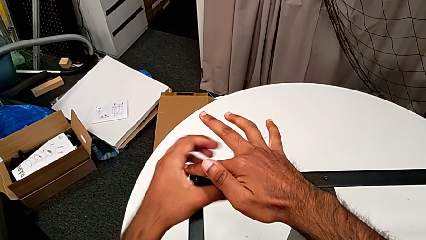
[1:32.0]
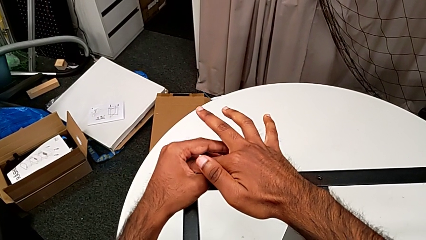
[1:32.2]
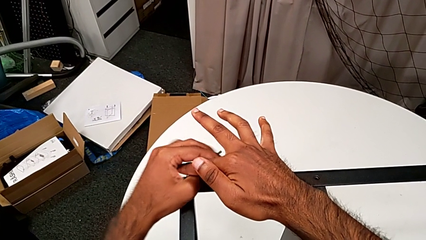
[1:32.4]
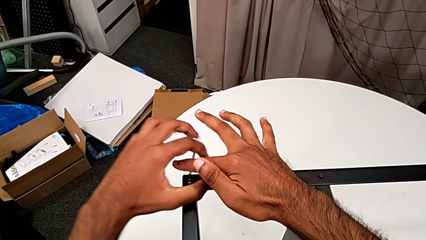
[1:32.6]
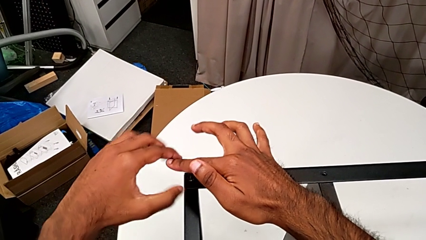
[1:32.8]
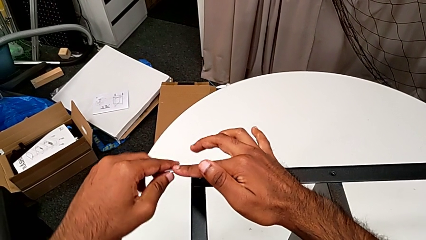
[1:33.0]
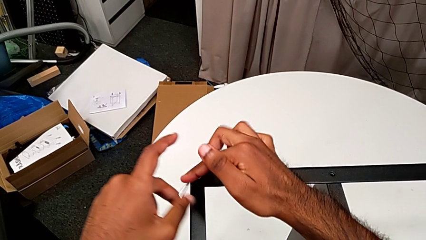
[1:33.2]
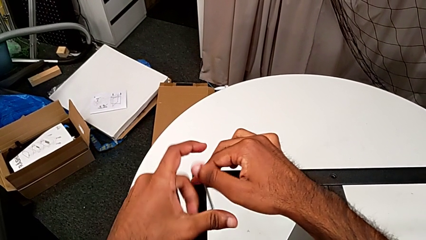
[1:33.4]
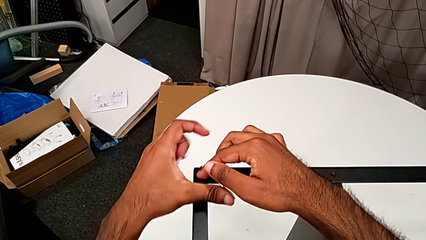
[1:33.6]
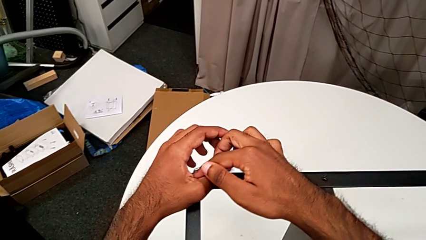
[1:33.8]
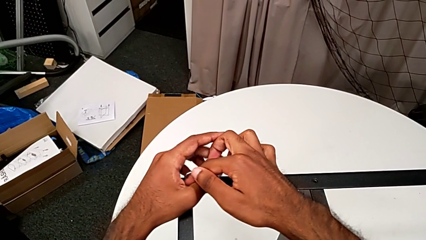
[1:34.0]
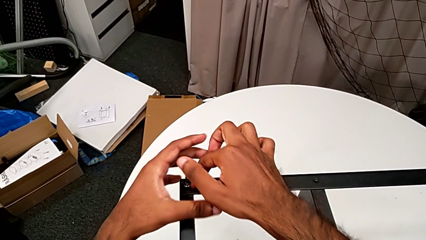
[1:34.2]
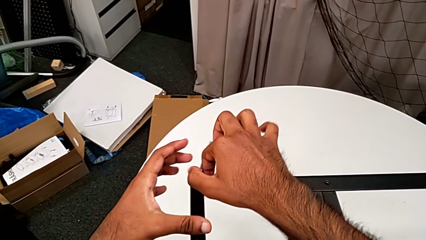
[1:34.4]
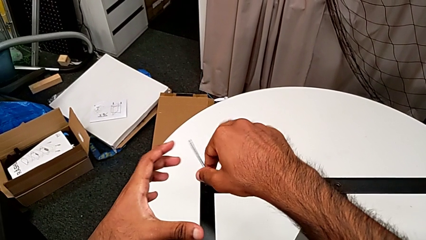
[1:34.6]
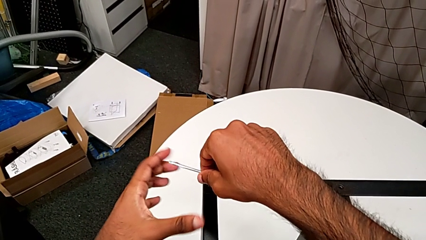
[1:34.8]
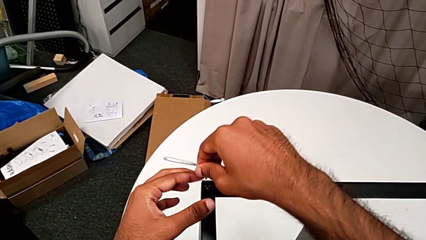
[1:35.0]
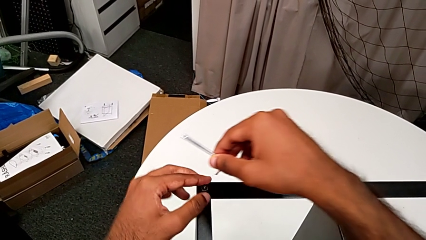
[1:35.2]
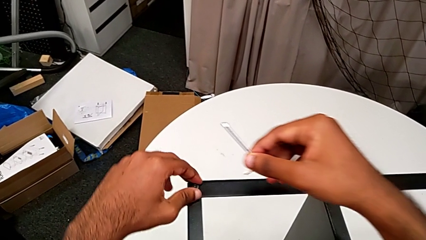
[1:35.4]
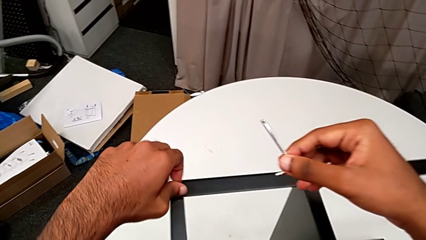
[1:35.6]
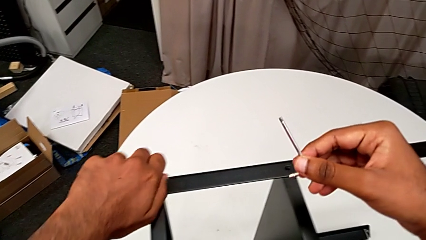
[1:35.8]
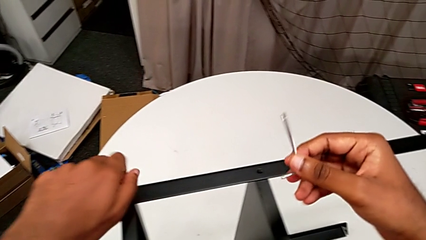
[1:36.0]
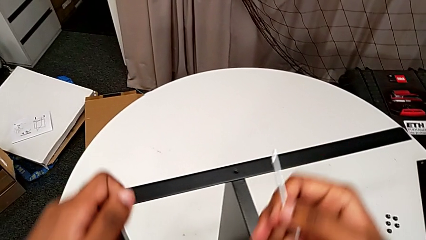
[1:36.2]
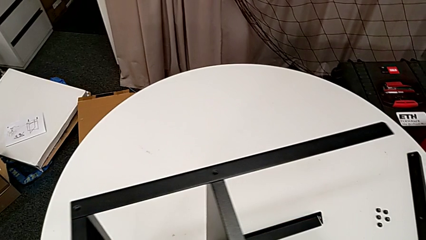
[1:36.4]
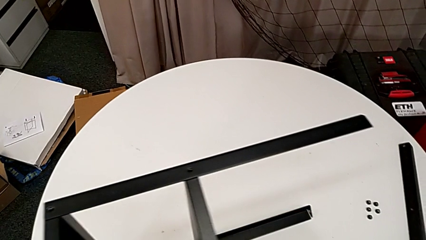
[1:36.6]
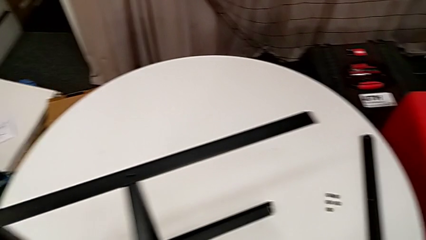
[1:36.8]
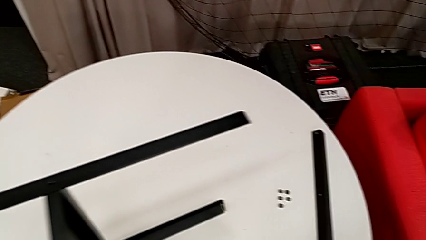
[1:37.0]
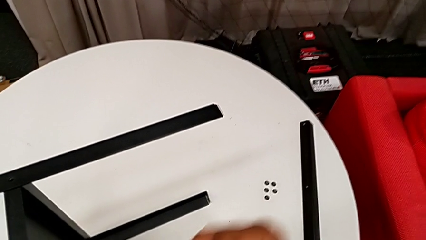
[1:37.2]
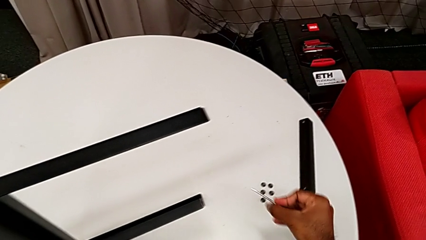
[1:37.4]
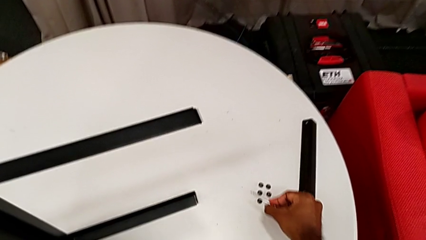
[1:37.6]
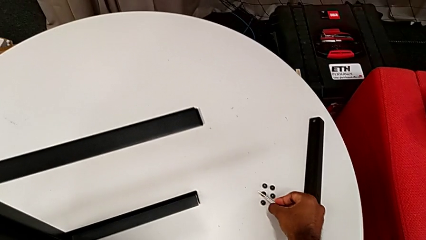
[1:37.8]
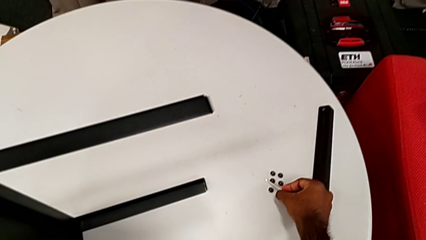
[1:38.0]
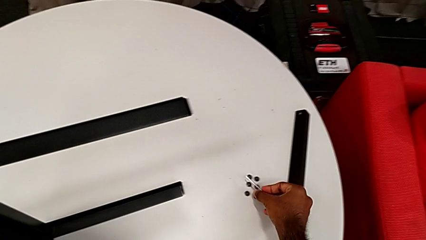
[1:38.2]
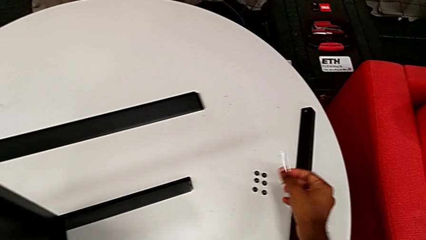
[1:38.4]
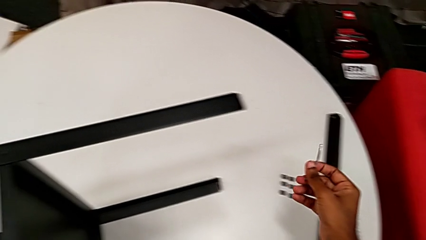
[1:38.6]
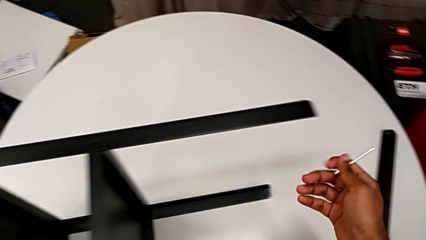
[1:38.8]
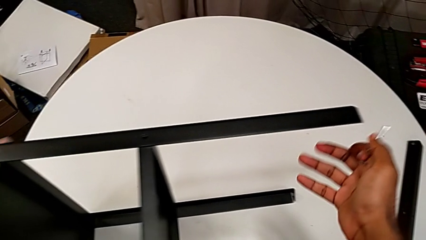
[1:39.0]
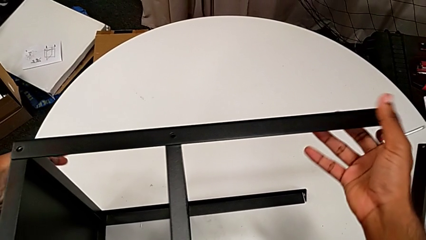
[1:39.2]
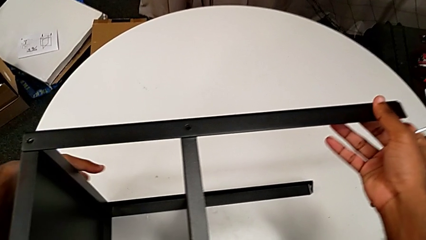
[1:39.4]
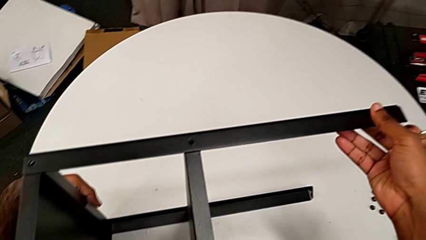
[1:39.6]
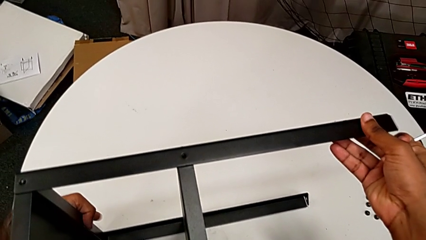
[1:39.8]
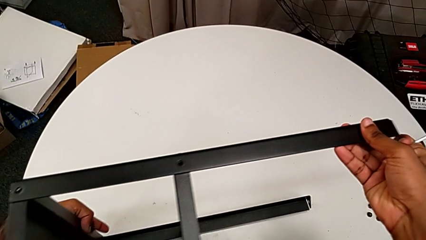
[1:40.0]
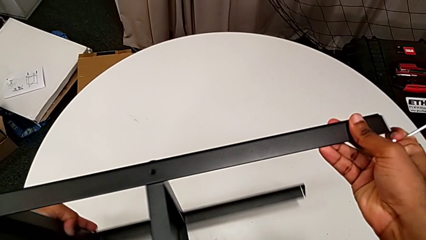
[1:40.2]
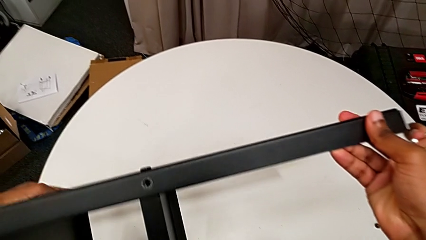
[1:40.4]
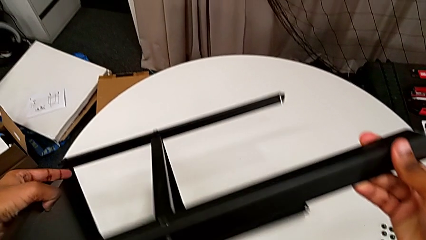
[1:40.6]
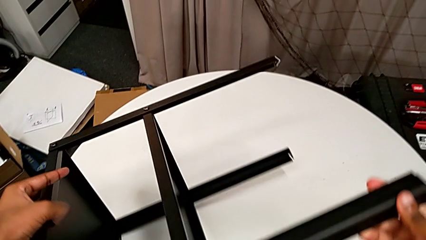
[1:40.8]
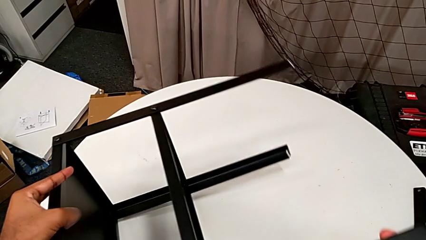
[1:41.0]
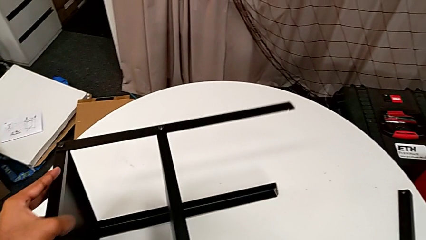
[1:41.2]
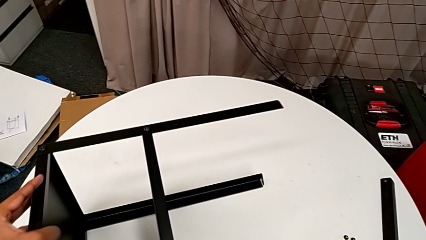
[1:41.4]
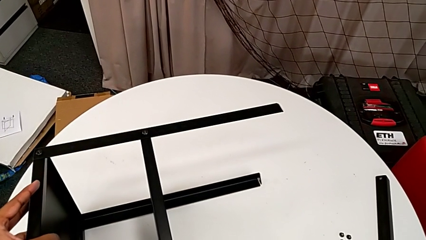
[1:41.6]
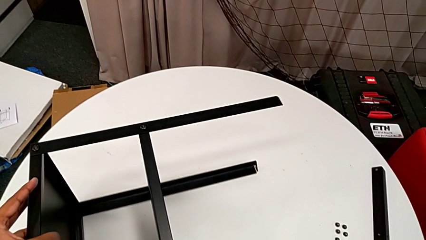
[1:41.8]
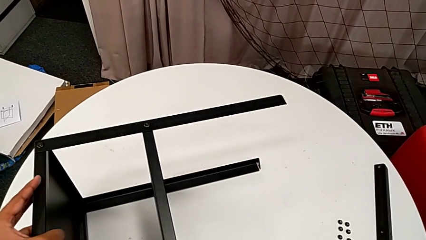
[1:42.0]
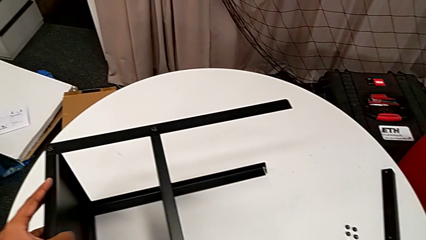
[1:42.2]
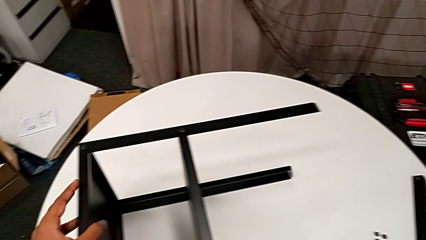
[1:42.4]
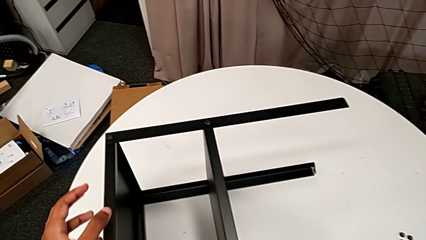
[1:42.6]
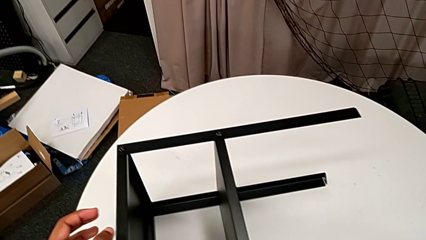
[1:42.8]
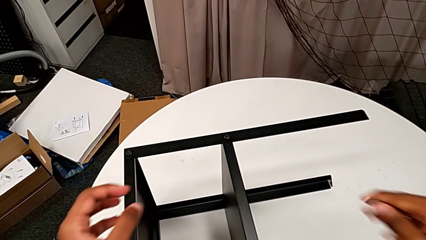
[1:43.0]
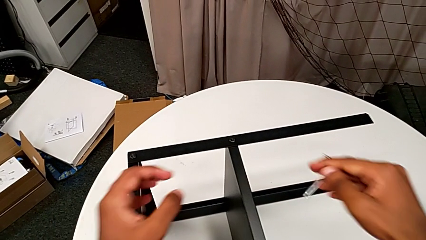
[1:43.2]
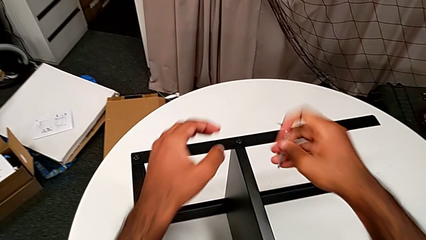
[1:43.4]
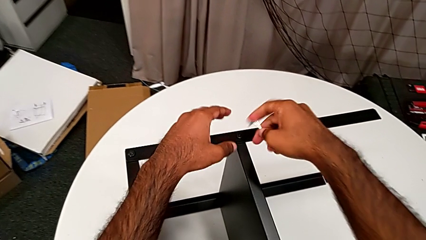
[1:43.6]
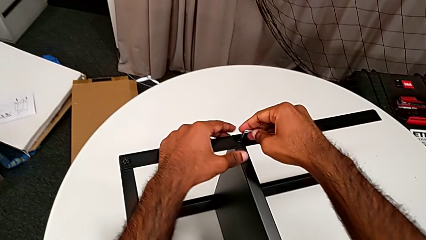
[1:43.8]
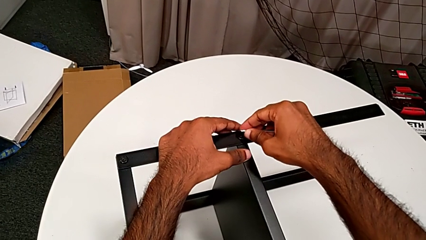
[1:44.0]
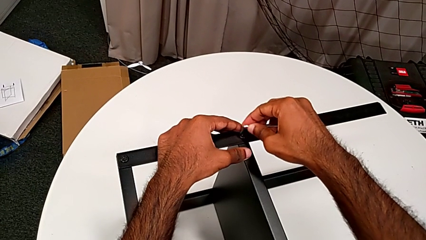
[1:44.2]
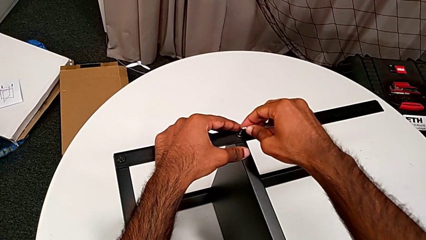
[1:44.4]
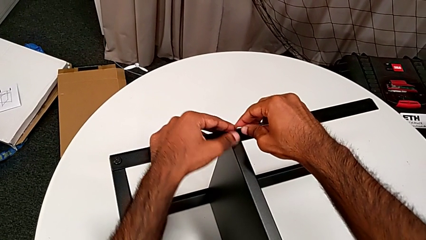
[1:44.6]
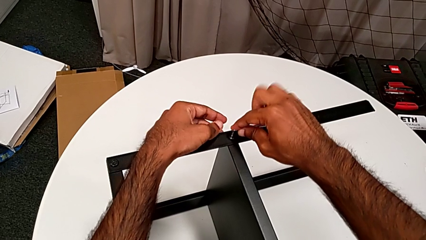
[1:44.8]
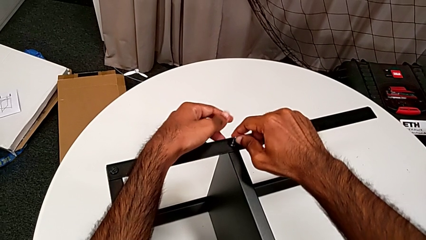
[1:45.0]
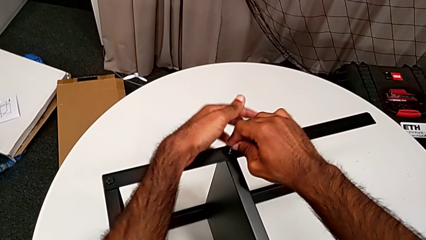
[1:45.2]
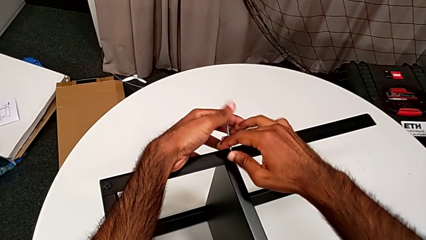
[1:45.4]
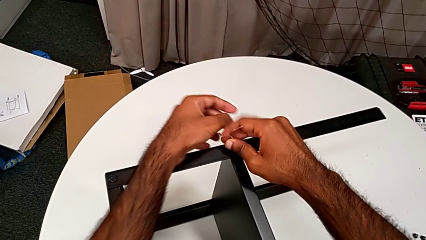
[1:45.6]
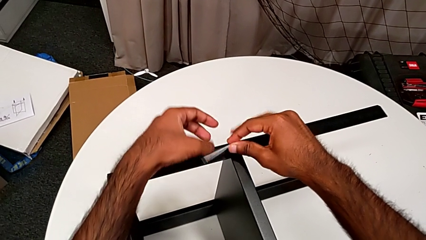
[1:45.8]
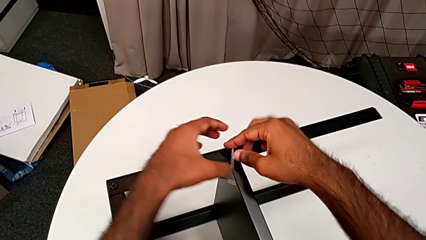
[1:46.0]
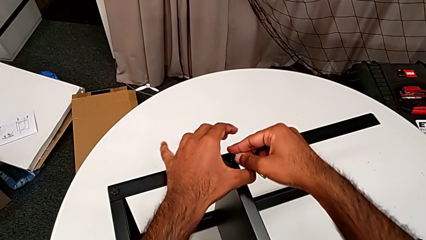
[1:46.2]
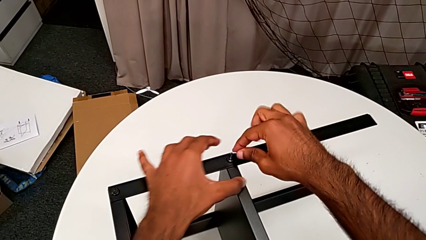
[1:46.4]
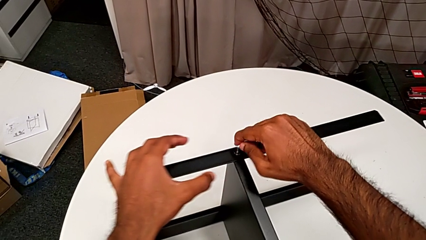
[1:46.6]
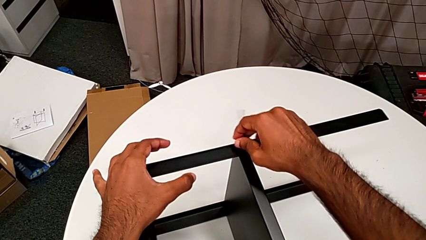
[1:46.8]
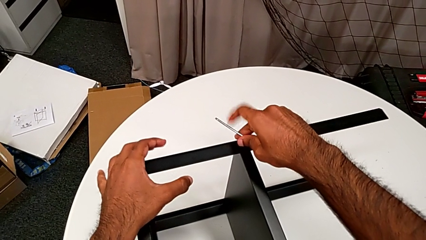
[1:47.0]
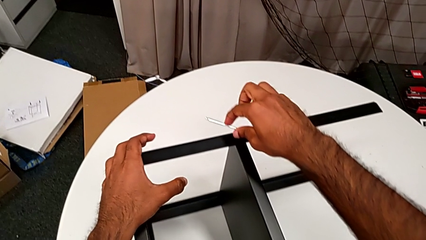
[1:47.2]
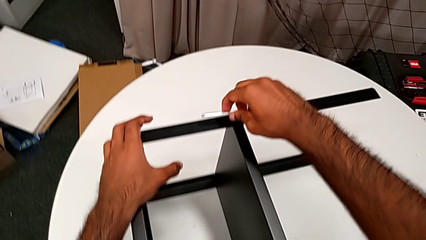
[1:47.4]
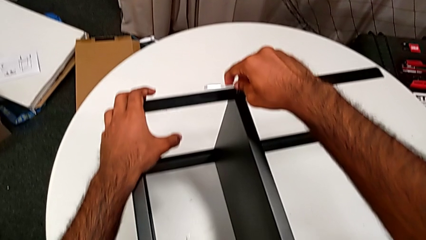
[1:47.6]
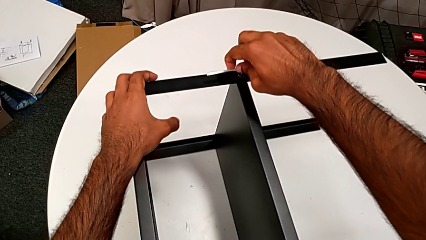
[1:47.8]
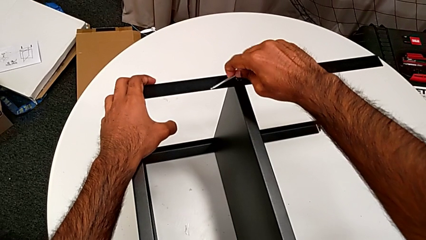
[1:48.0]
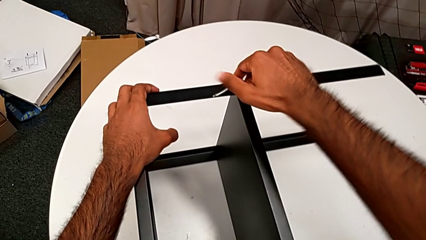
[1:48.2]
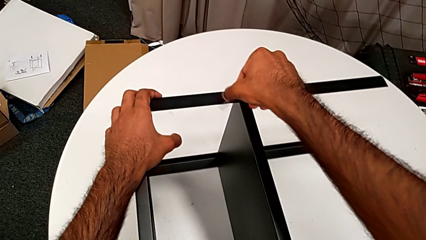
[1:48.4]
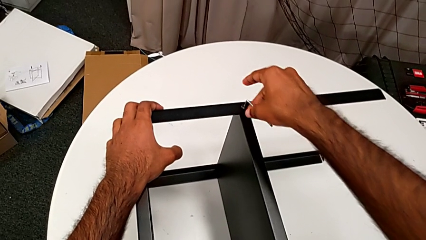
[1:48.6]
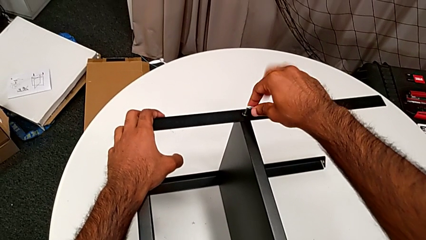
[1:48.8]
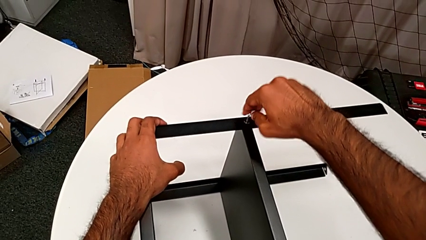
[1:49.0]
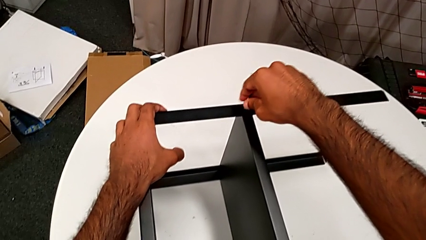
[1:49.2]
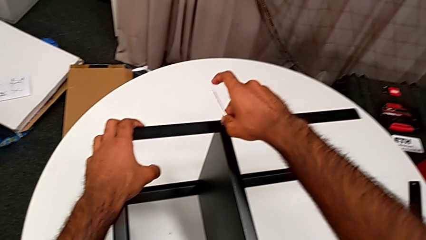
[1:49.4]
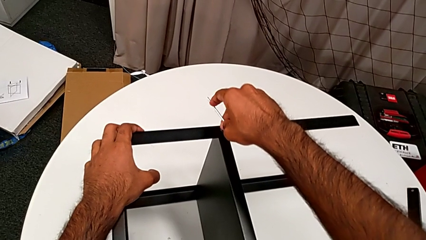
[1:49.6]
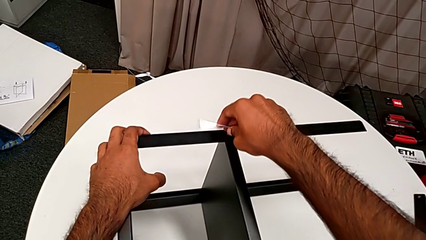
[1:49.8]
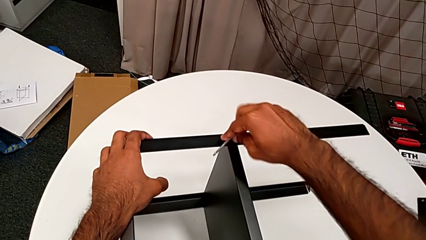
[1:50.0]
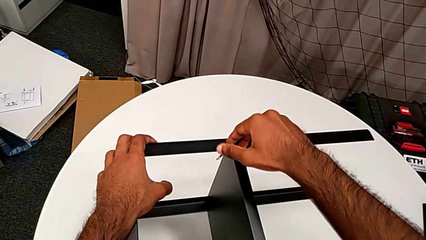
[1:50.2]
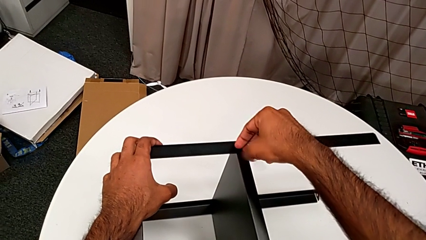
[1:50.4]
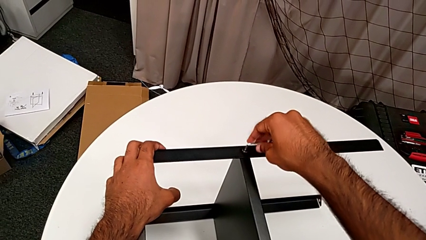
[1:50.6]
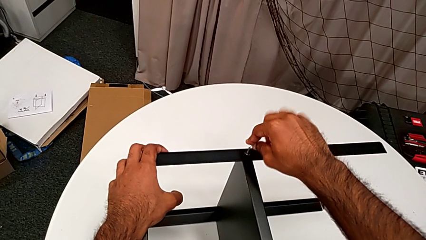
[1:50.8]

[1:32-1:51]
The camera wearer is unscrewing the screws on the leg with an Allen wrench. They unscrew the hex socket head, withdraw the Allen wrench, disassemble the hex socket head, place it, rotate the nightstand, approach the Allen wrench, insert it and begin to unscrew the hex socket head.
